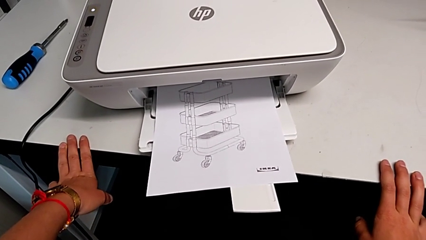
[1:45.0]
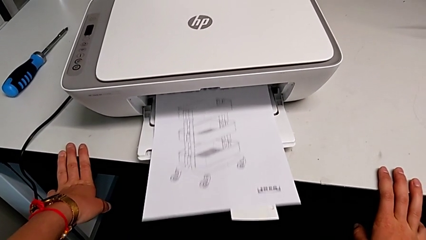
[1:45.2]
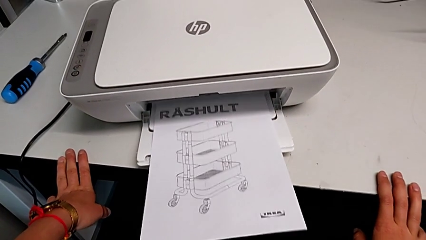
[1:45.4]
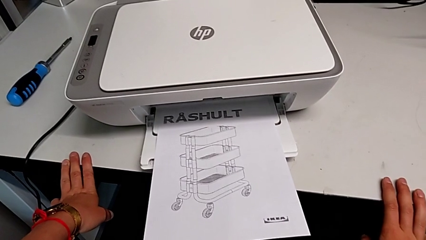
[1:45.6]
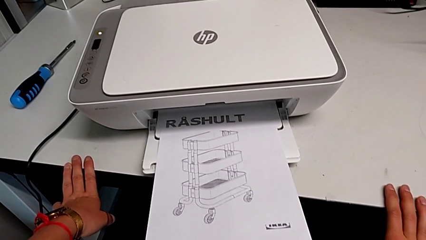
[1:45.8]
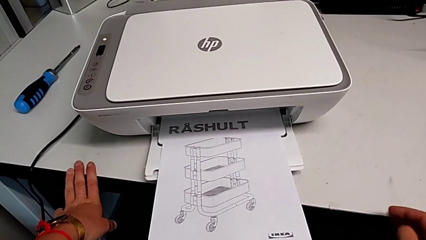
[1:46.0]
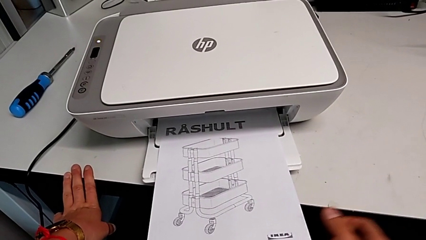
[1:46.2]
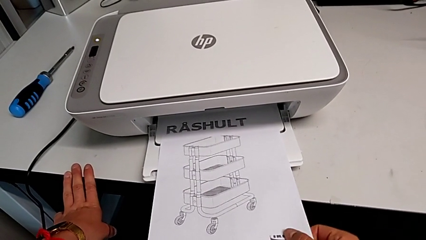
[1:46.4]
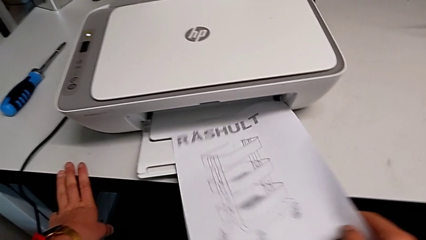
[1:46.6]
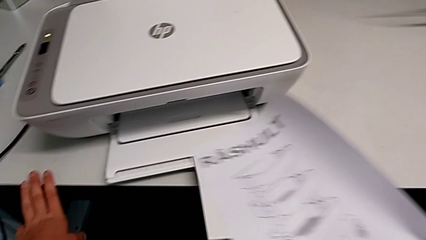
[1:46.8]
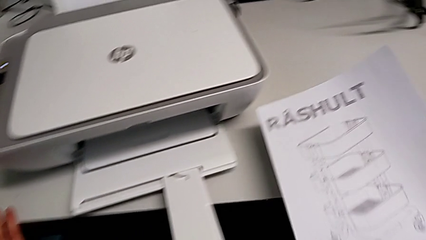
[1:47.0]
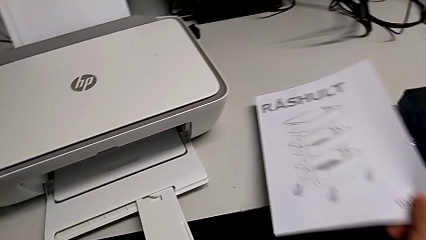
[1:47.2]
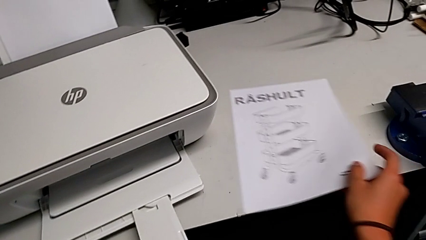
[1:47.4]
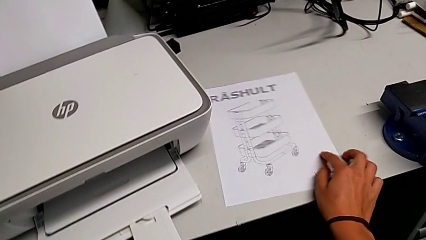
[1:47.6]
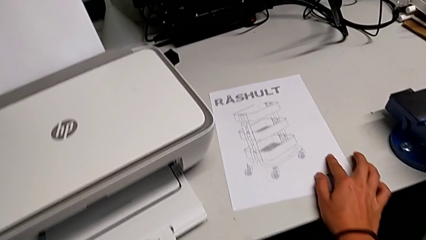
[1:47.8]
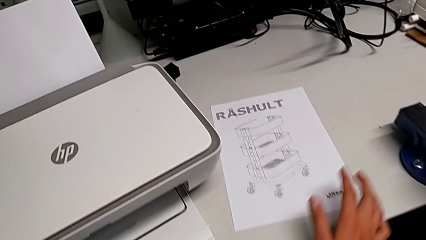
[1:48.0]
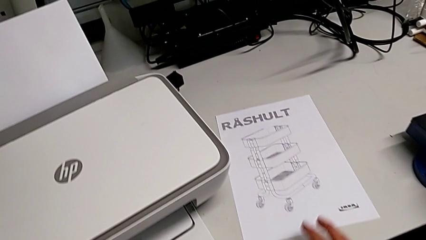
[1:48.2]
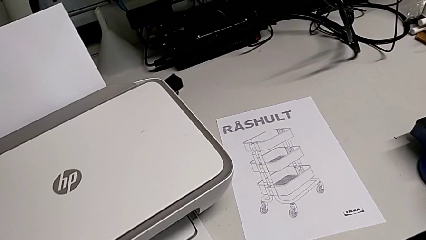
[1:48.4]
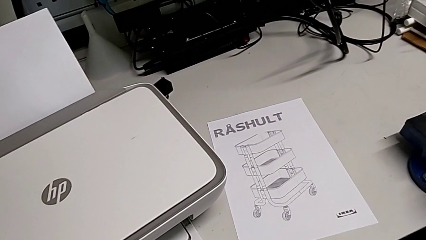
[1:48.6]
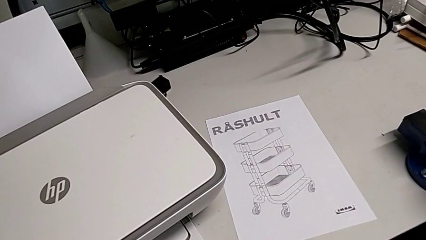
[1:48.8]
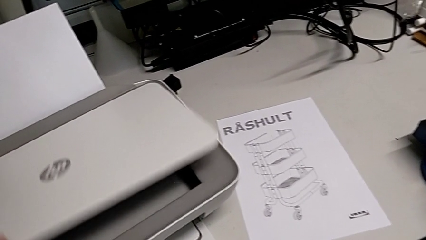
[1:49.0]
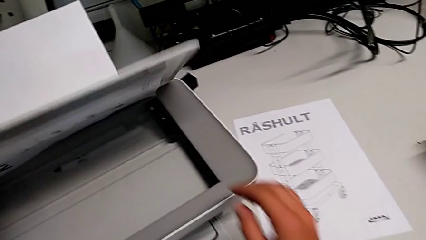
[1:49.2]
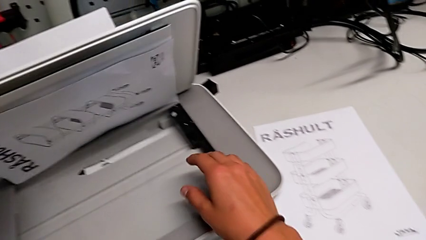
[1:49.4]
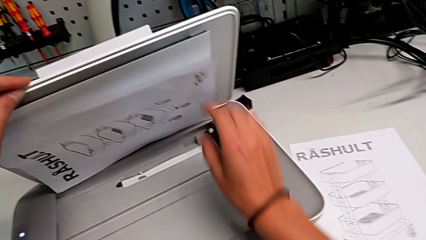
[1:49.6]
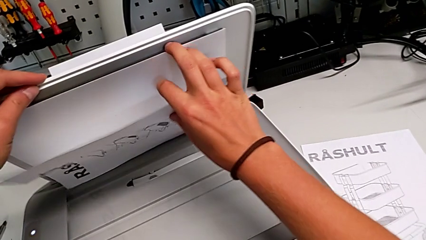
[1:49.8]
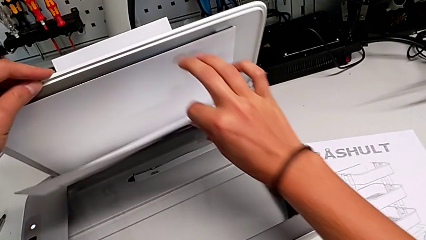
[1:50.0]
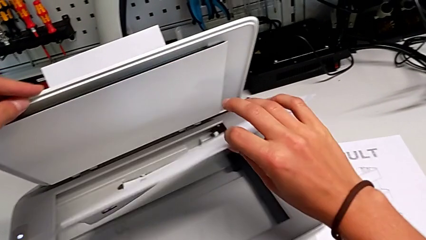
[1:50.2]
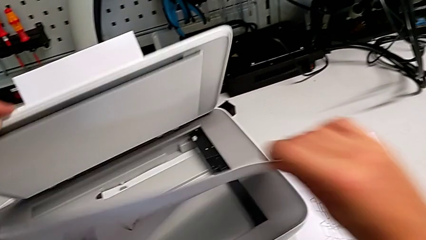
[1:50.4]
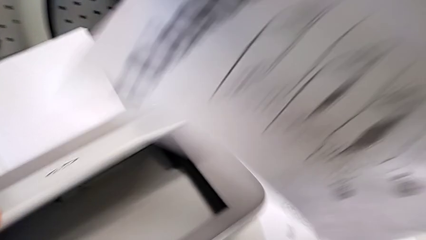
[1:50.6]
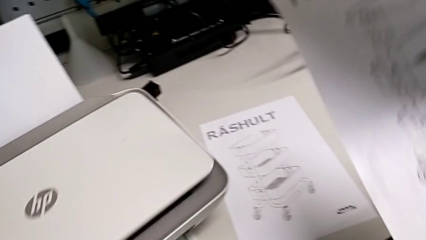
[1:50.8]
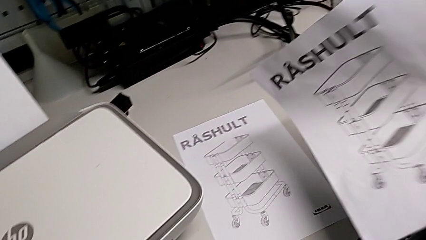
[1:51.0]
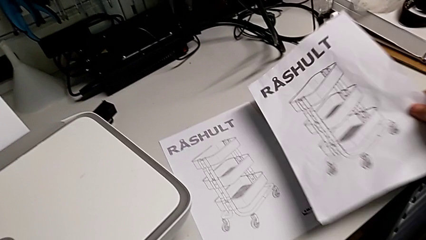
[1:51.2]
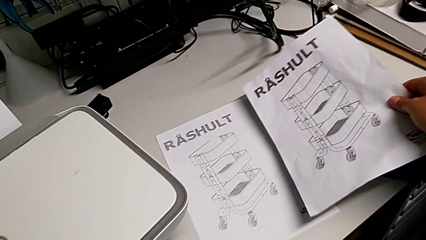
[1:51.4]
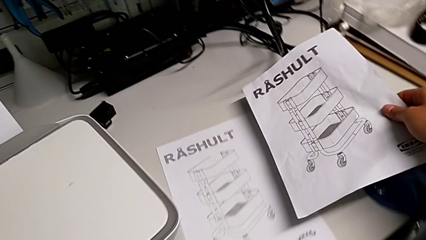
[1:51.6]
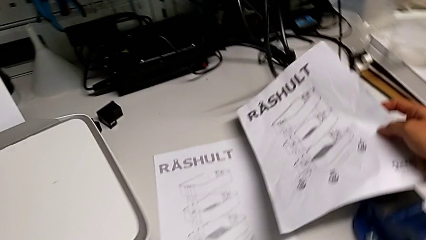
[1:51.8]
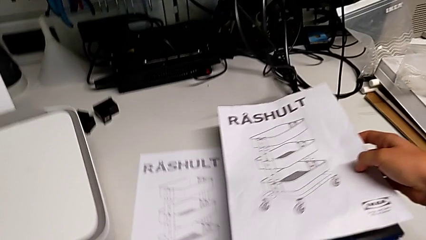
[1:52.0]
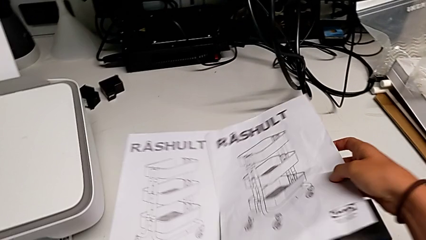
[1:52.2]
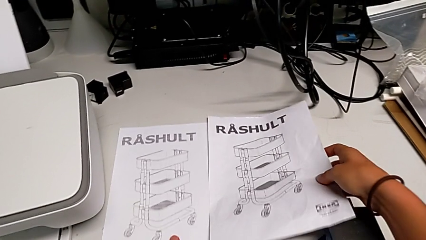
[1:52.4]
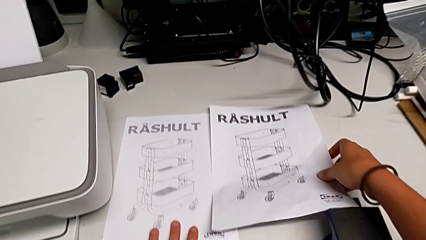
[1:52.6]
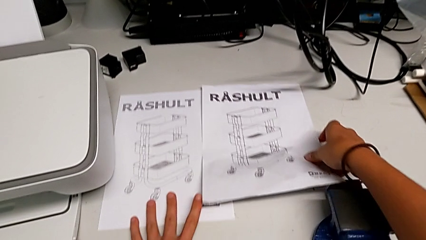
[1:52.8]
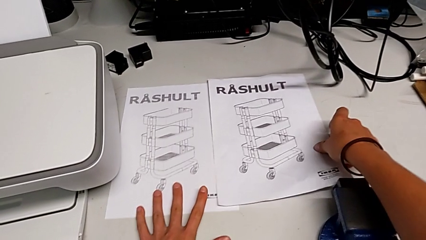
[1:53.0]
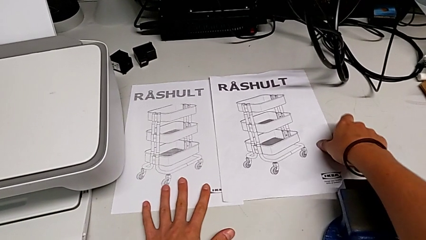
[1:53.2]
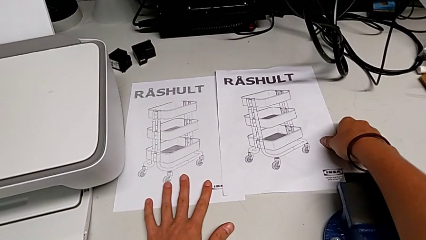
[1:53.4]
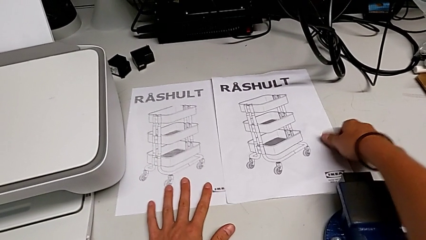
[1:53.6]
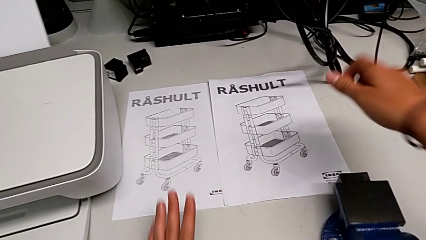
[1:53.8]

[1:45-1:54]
The camera wearer is making a copy of a black-and-white paper. They grab the copy, place it, open the copy gate, grab the paper stack, close the copy gate, place the paper stack and align it.

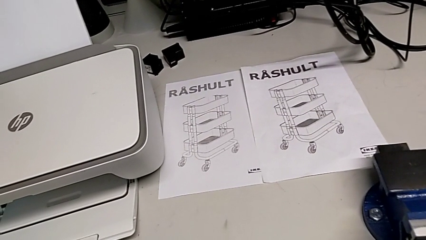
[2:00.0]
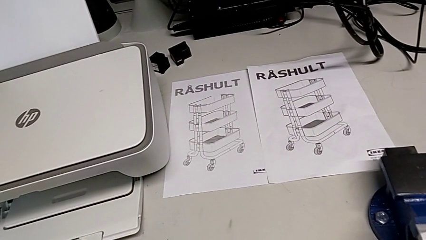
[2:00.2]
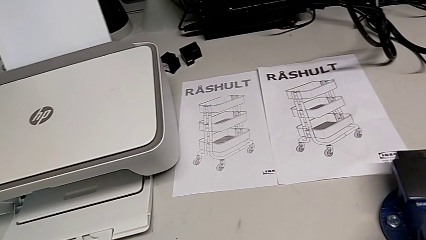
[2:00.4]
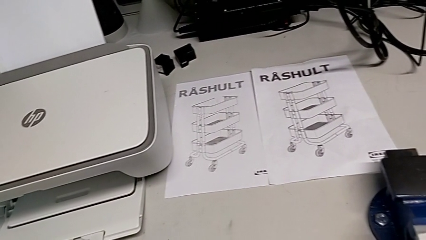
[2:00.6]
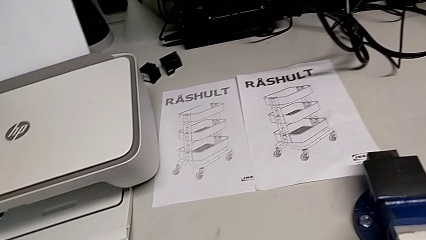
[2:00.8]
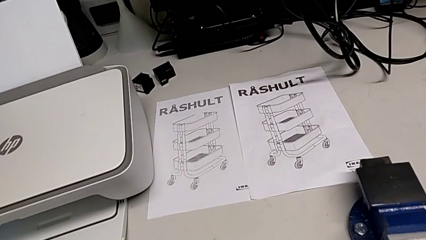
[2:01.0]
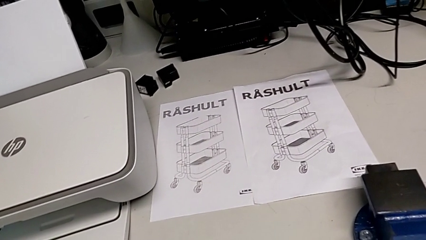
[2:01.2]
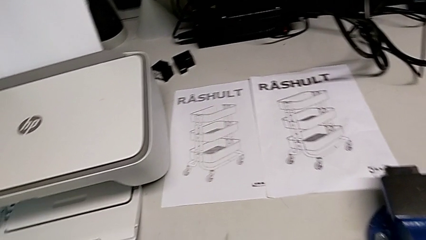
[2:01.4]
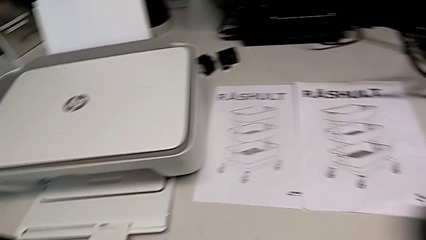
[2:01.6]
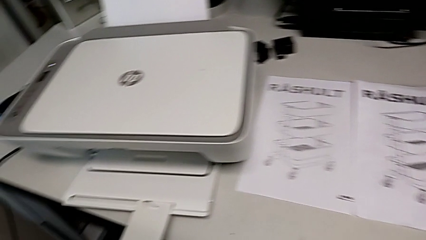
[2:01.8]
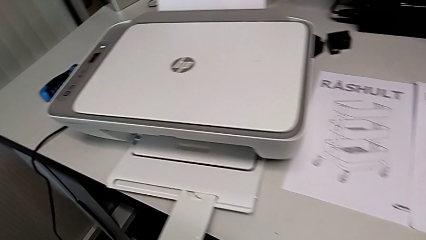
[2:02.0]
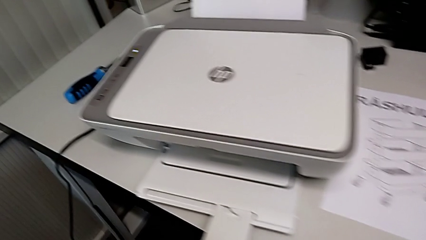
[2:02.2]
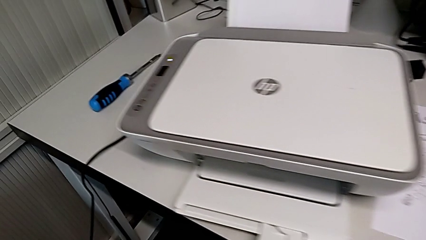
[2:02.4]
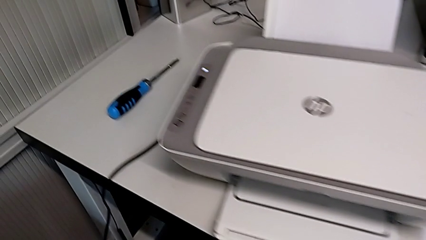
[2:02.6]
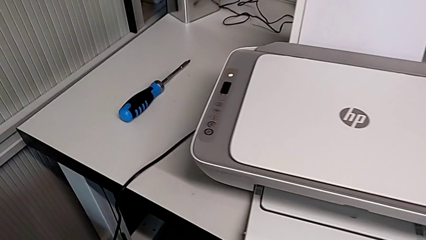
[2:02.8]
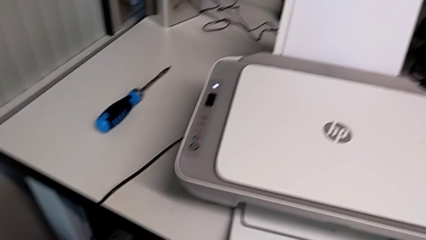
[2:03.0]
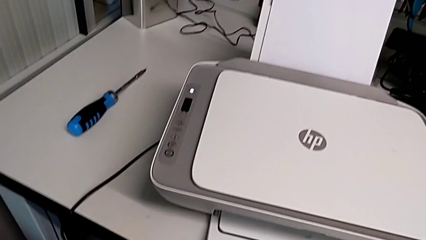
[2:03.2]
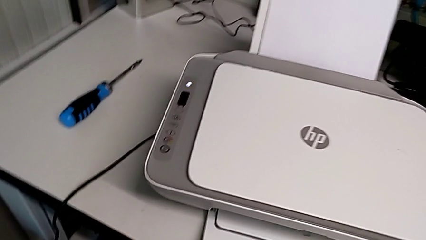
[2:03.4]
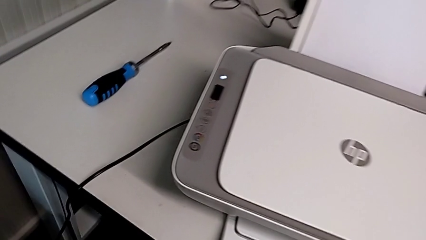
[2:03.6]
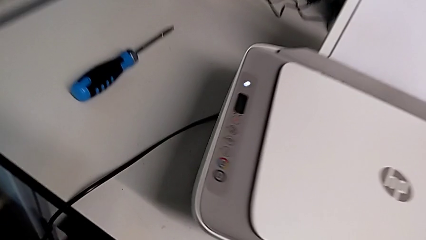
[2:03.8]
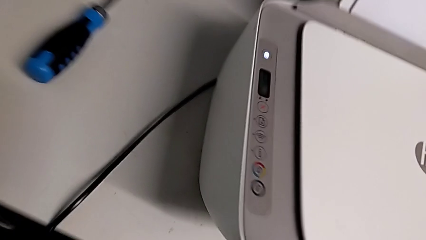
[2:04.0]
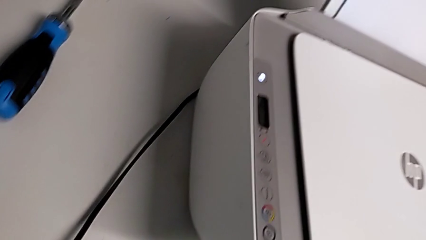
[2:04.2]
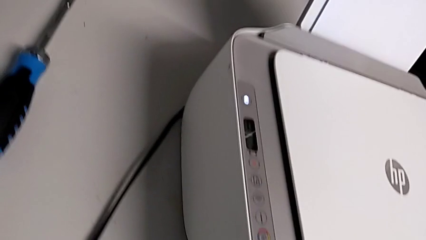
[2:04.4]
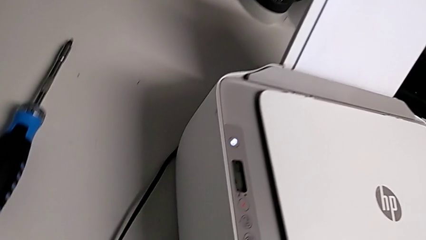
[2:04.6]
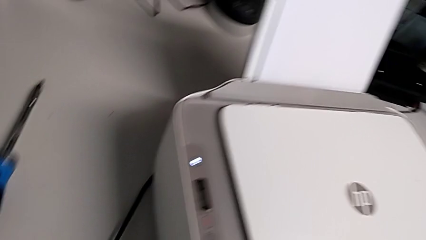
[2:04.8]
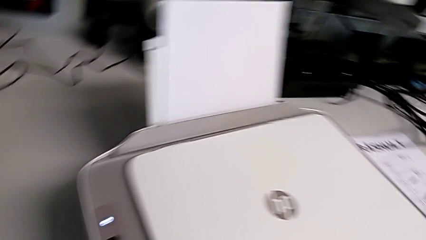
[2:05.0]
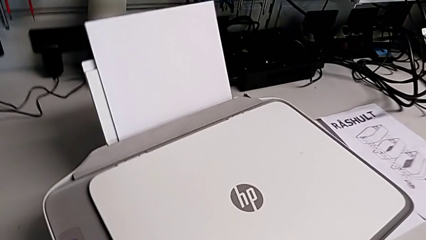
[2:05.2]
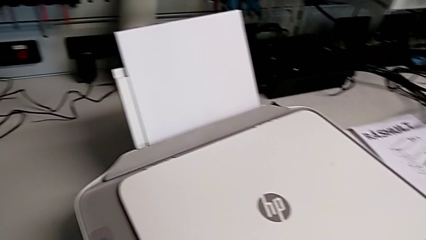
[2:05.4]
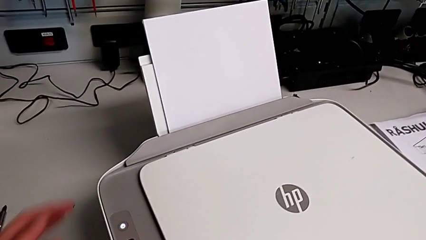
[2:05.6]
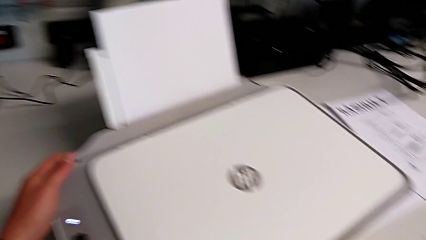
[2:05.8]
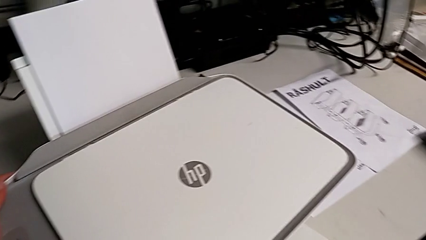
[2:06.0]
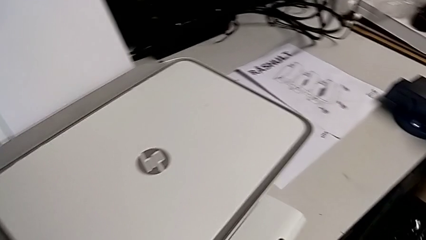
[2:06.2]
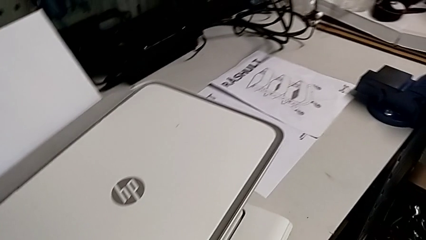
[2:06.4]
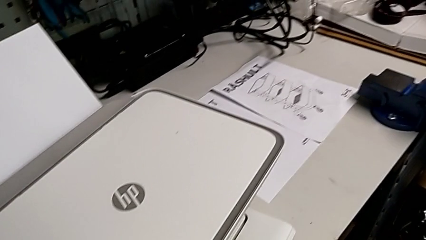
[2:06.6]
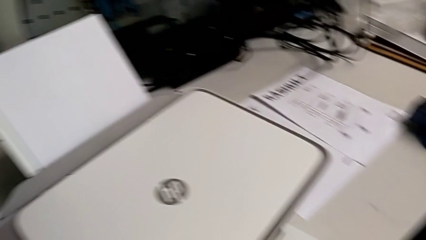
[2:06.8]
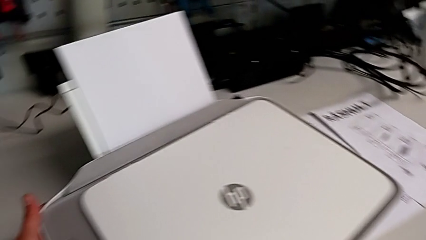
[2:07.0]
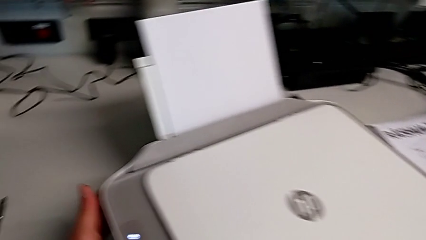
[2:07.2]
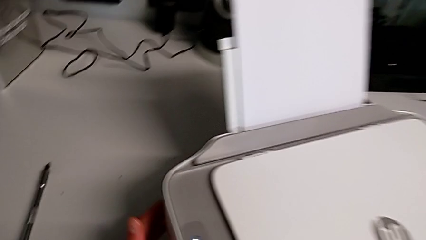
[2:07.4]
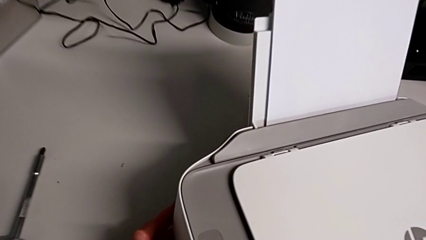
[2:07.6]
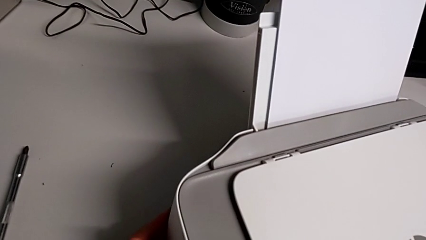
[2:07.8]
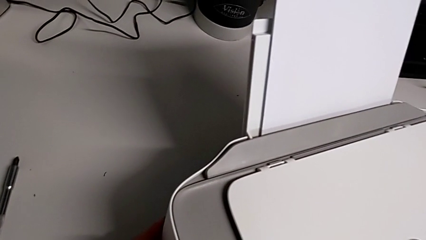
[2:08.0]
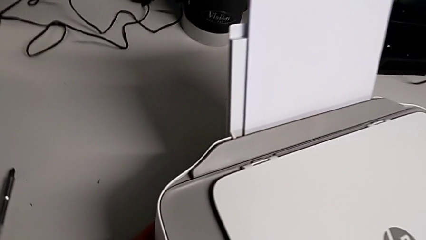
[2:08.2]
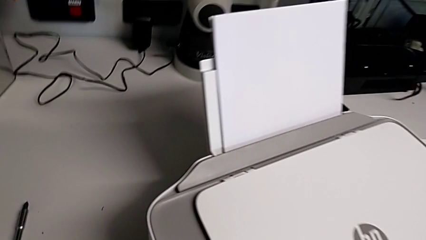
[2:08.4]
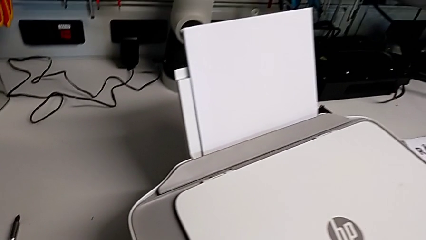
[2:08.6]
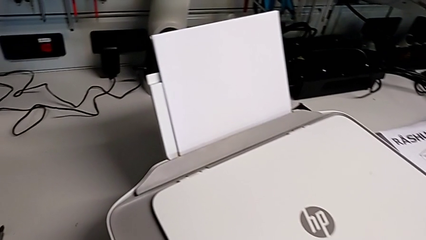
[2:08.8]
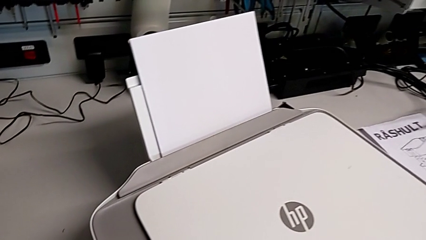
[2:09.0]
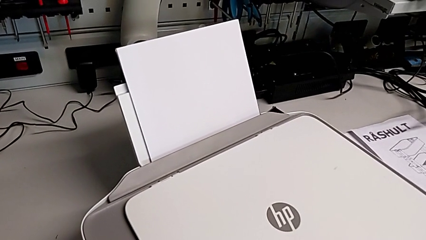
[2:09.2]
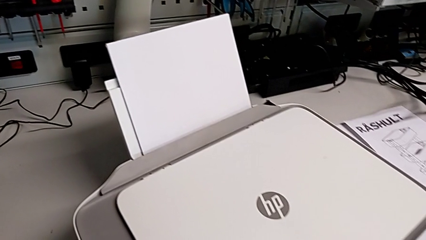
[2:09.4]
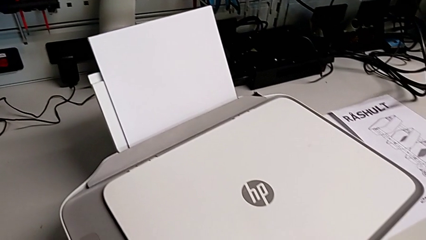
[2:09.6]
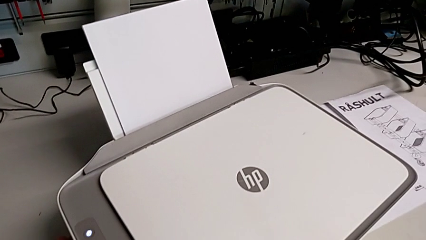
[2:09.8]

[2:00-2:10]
The camera wearer is exchanging the ink cartridges from the printer.
